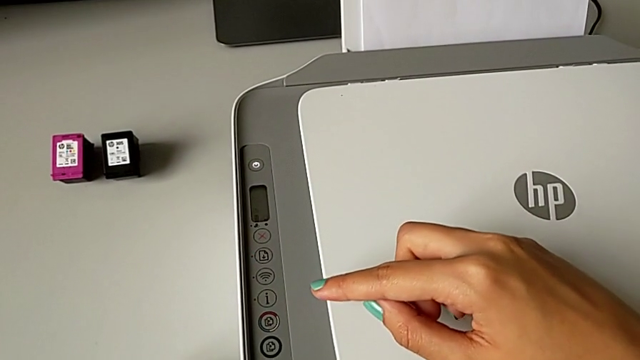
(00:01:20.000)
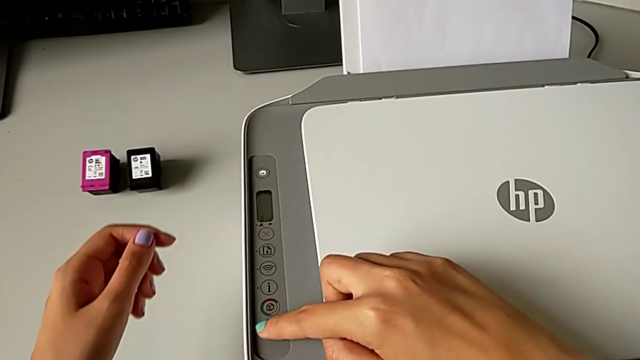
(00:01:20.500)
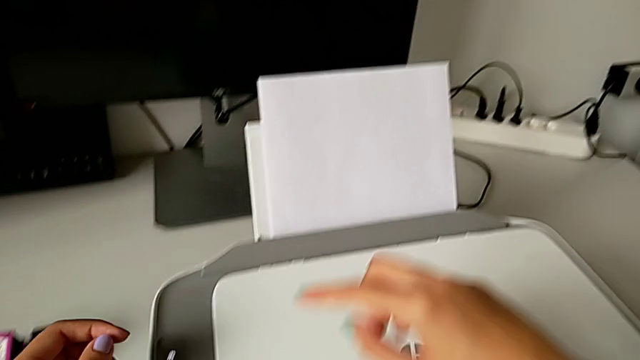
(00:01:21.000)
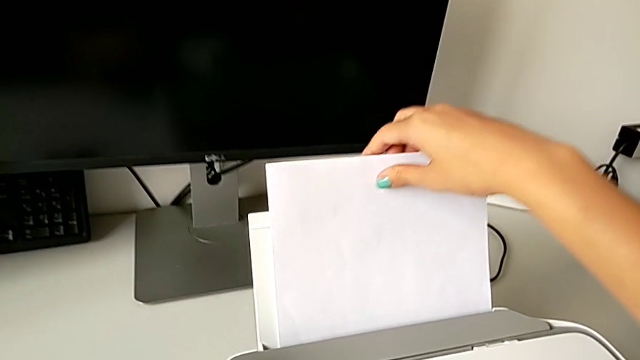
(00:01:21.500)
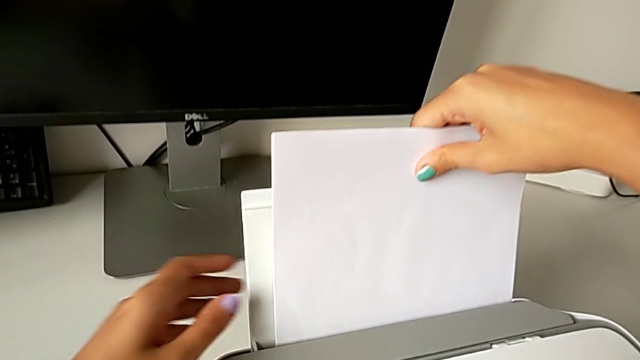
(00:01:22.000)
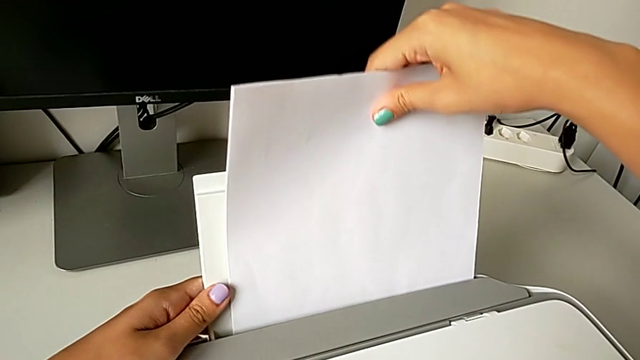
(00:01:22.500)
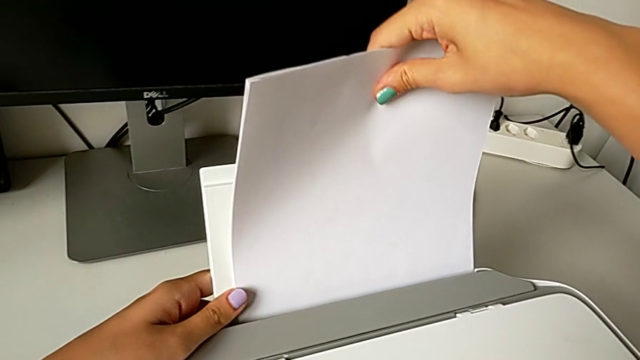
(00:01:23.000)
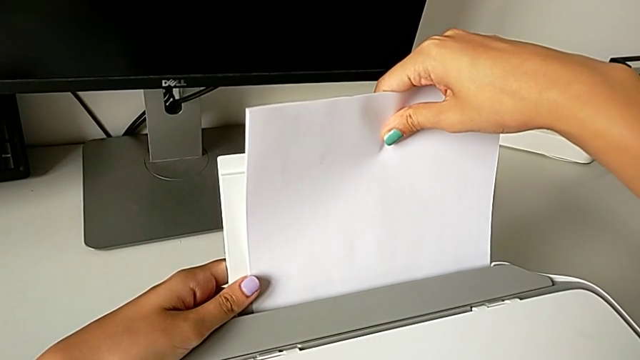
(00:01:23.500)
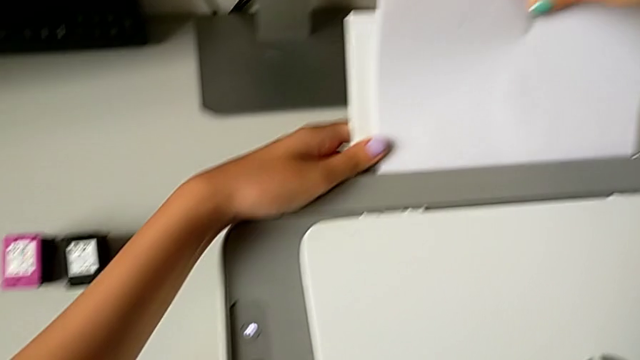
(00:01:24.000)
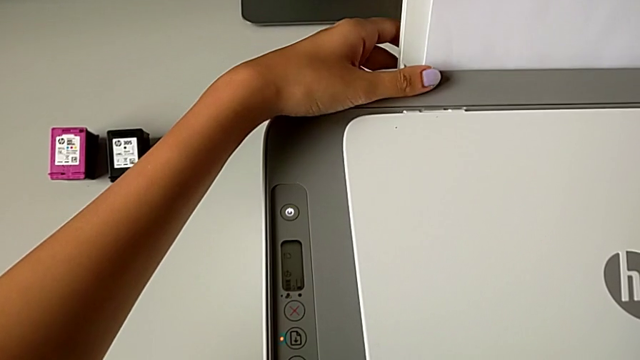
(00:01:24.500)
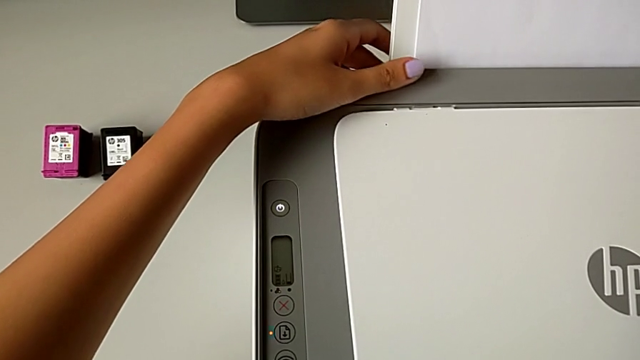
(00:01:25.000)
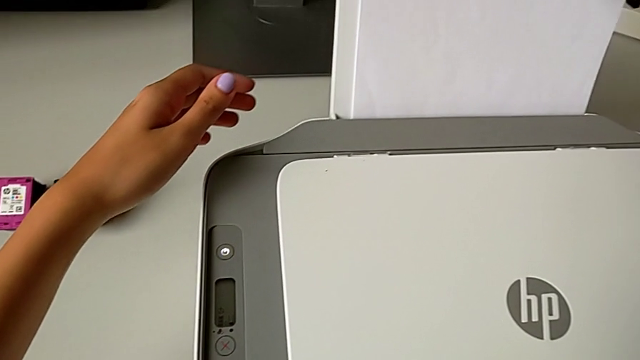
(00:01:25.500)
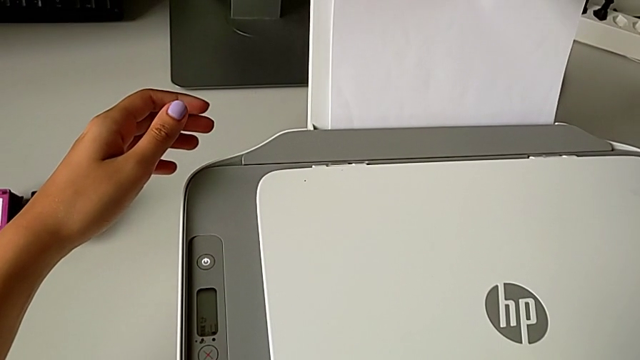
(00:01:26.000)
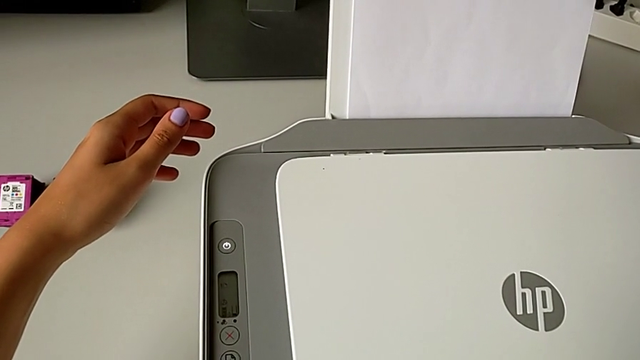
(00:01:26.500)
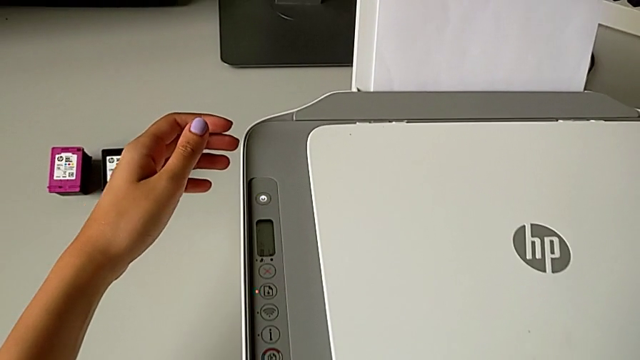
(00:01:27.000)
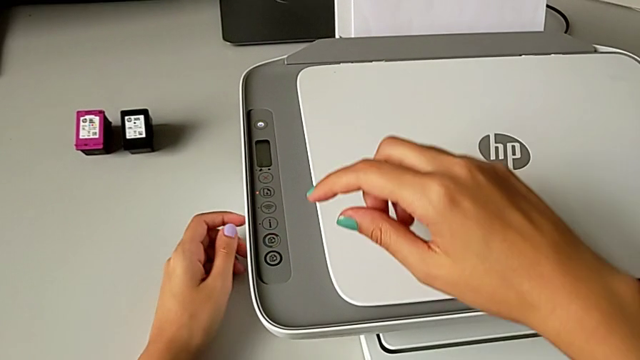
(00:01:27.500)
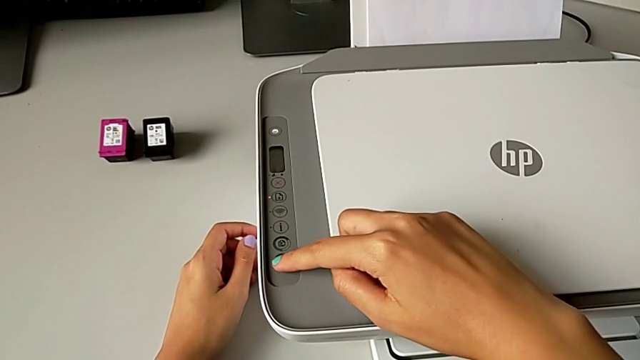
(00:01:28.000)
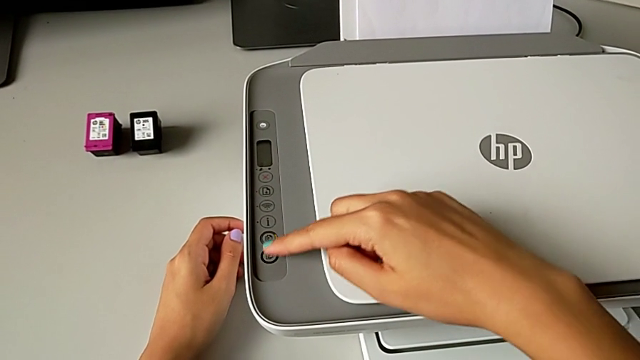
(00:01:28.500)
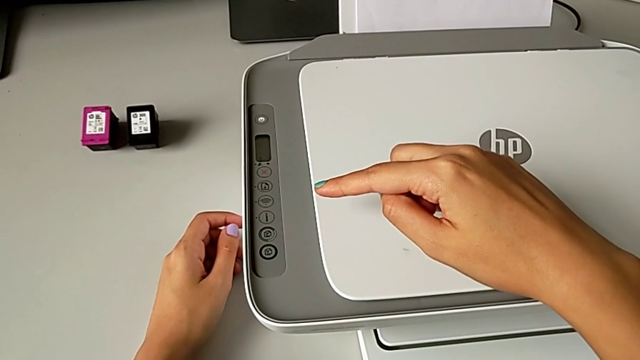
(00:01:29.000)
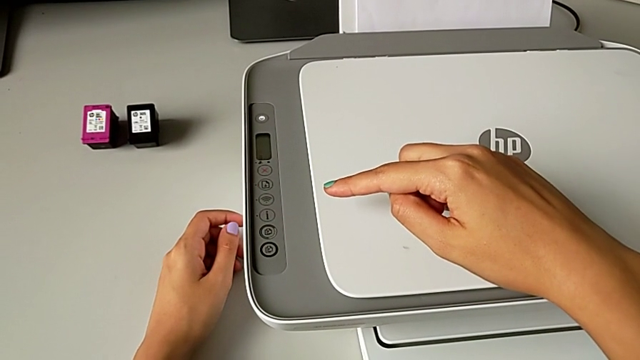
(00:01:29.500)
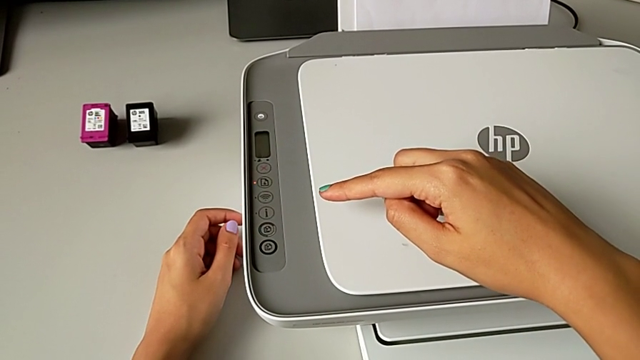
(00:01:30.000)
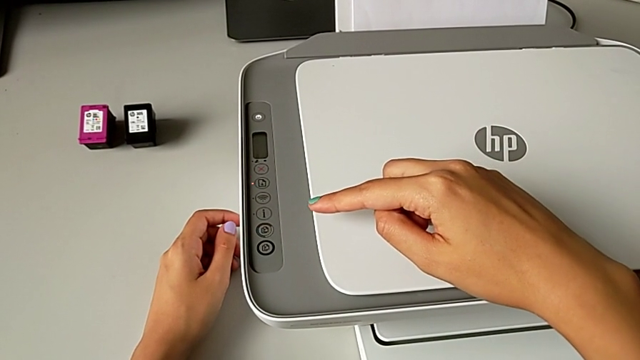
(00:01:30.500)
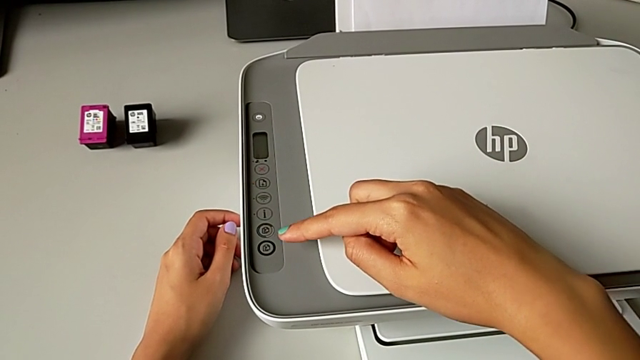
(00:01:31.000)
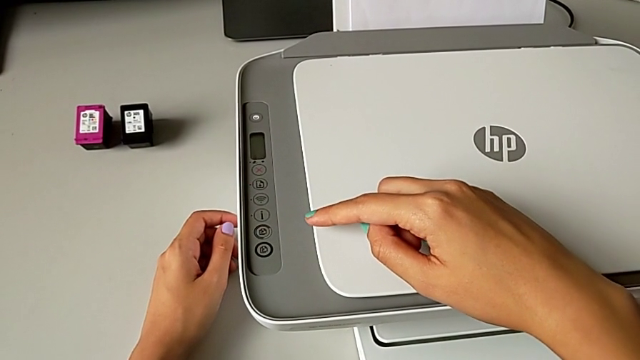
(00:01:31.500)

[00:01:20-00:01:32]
The camera wearer is making a black-and-white copy. They grab the paper stack and press the copy button.

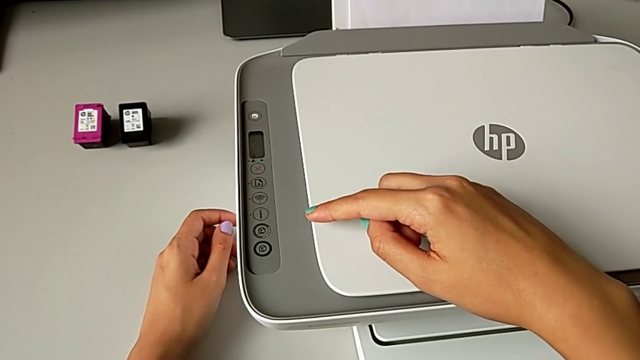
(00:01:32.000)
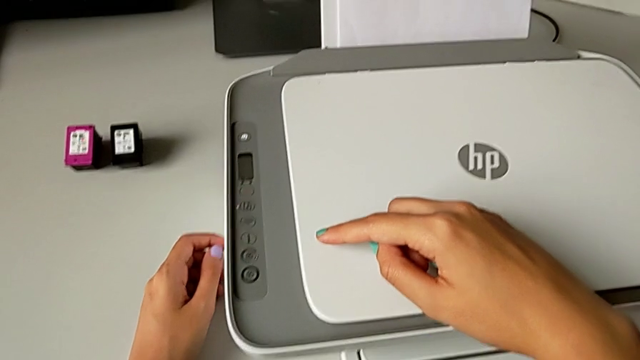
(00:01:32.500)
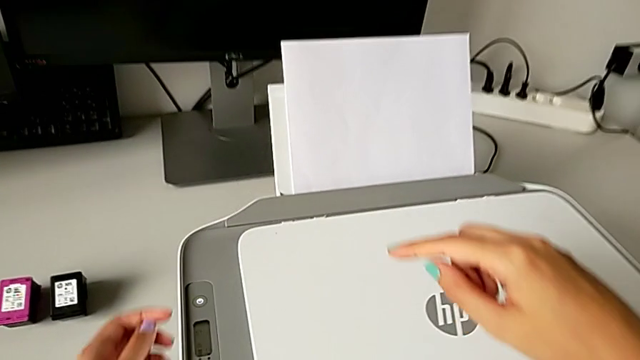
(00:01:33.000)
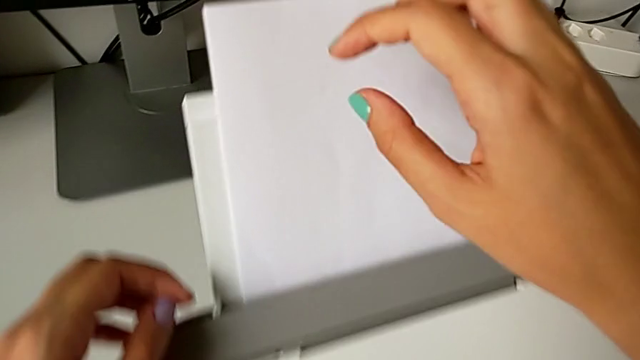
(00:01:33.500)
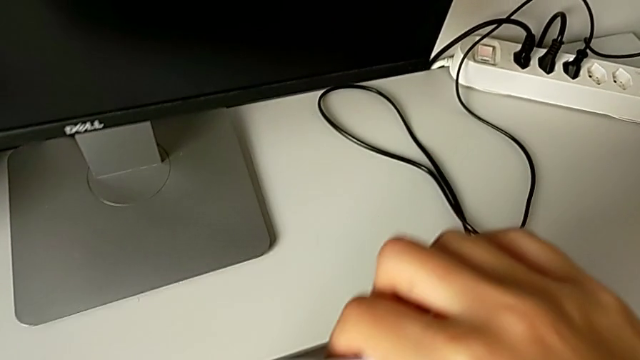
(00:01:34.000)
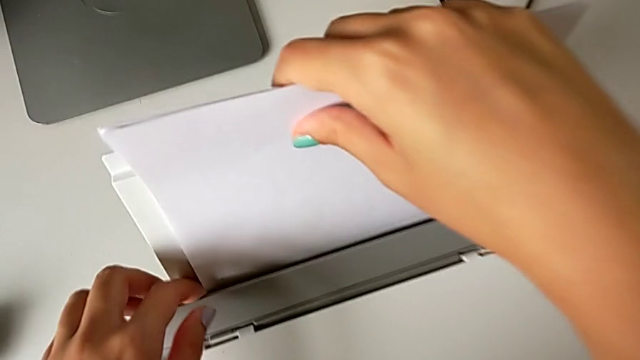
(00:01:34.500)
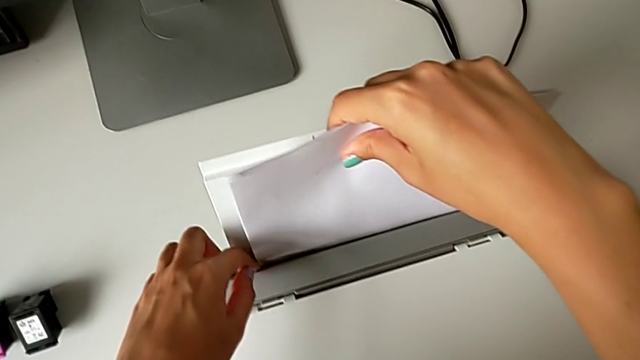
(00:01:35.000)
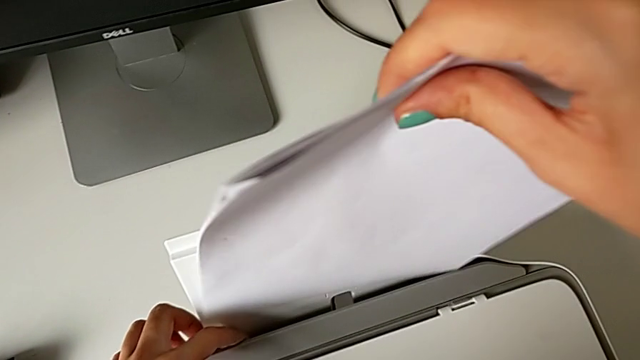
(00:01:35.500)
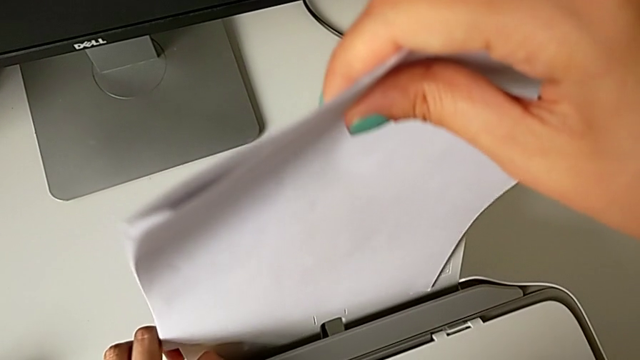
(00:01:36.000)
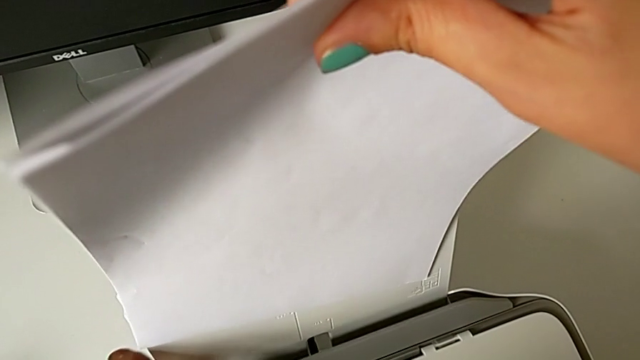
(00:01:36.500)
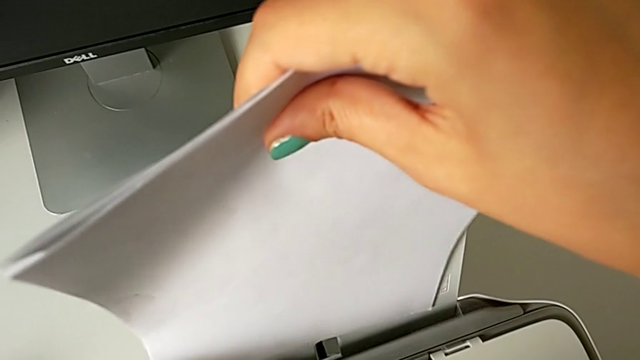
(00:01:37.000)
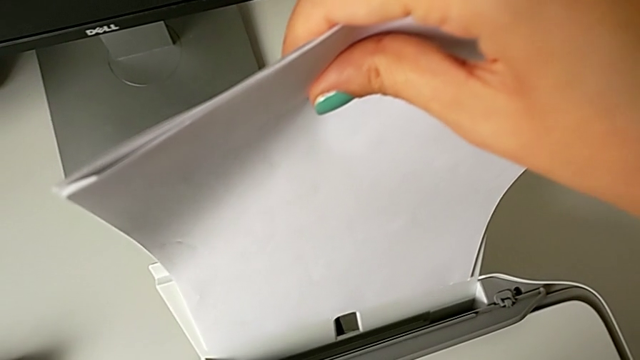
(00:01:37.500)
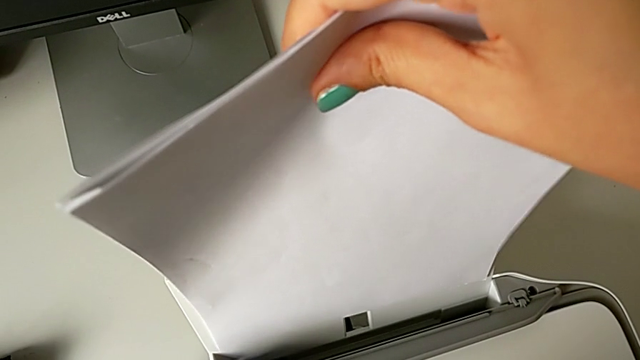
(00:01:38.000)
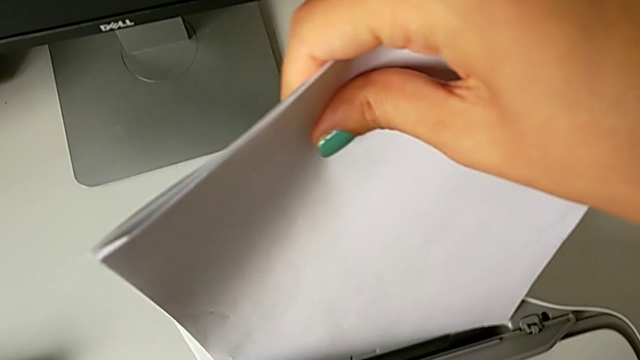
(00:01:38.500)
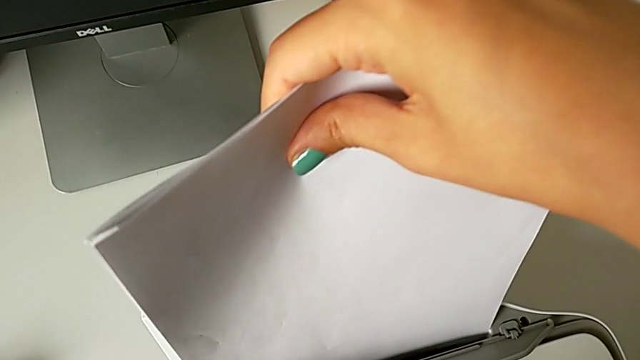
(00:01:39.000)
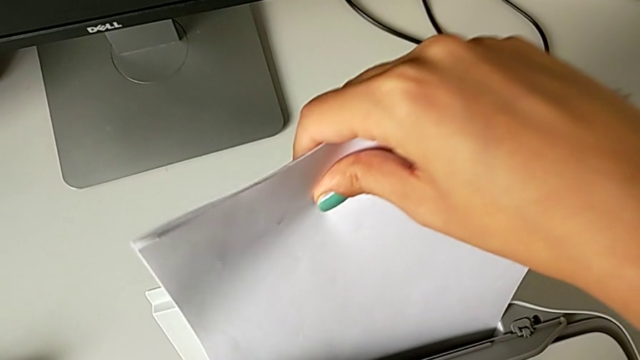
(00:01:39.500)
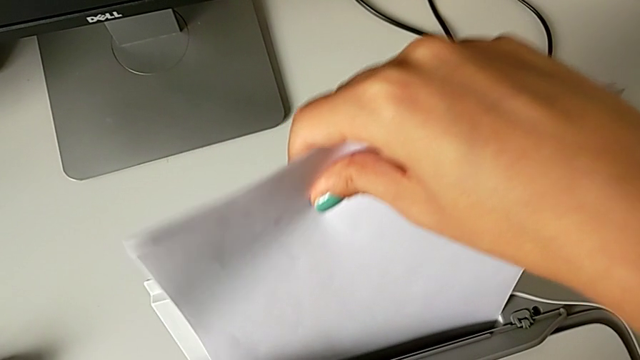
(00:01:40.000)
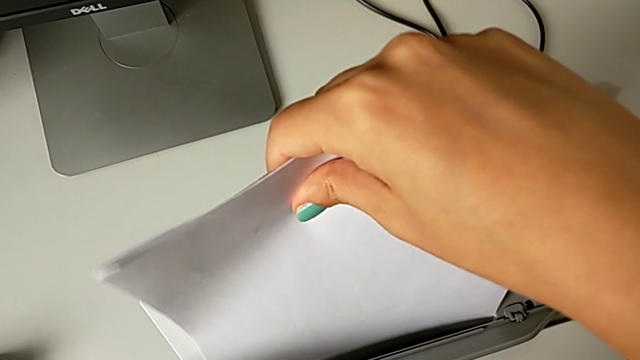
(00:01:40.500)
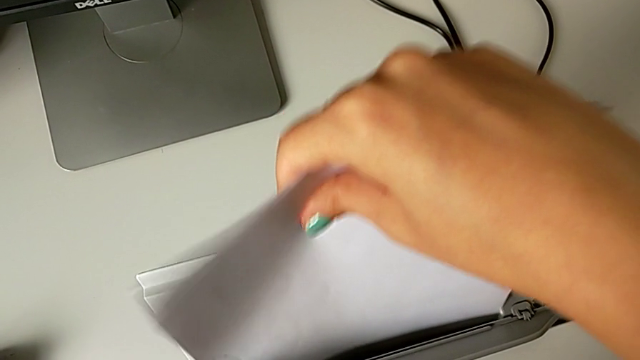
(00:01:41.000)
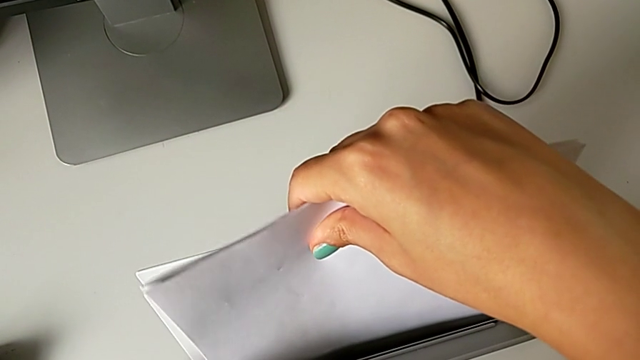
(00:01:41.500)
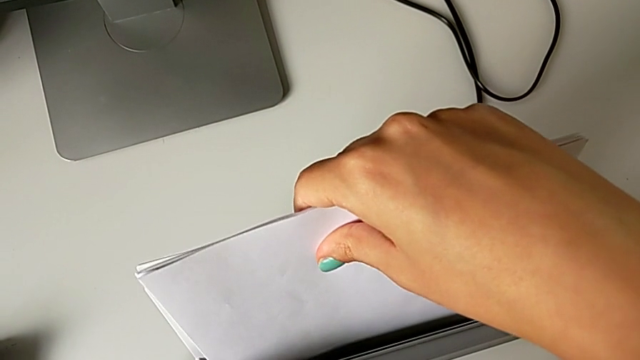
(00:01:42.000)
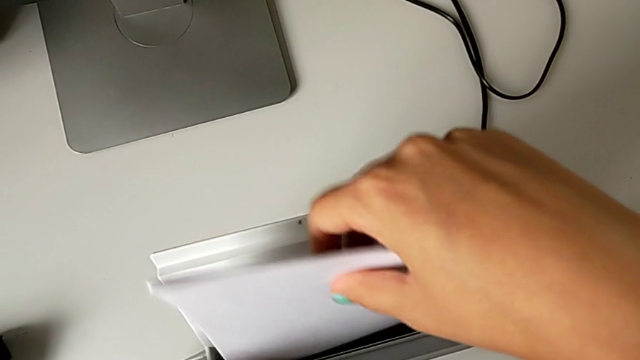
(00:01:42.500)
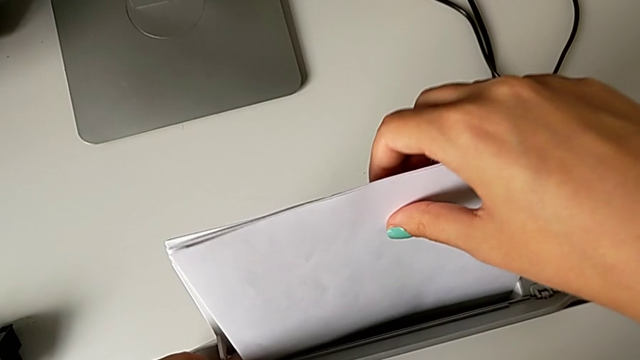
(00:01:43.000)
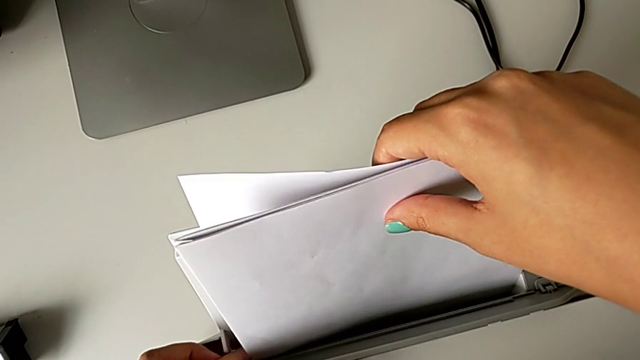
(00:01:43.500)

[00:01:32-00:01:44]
The camera wearer is making a black-and-white copy. They grab the paper stack, pull it and insert it.
